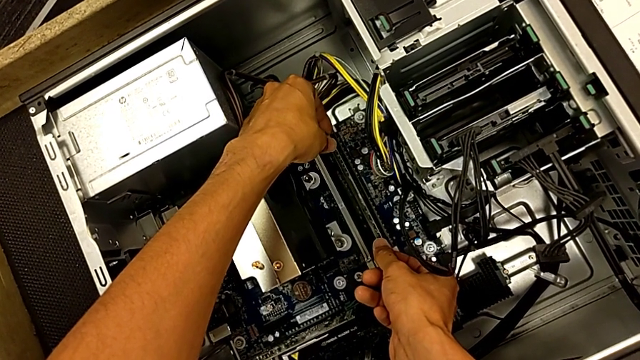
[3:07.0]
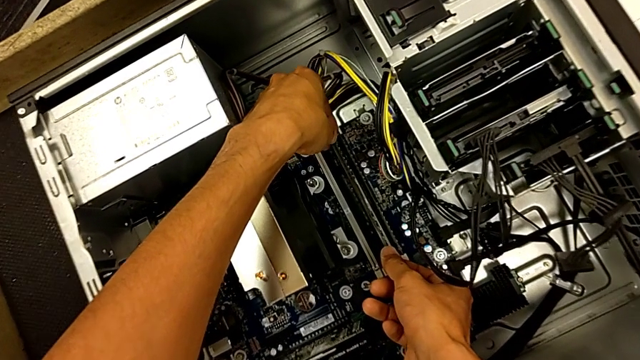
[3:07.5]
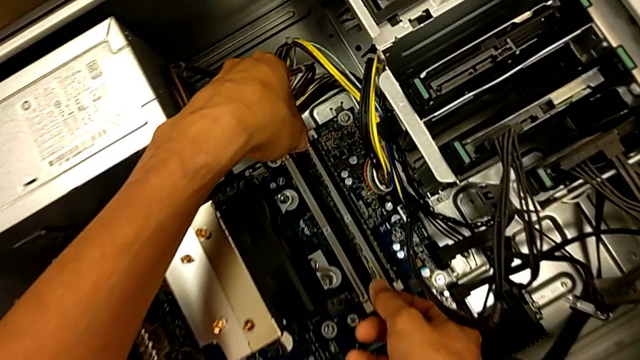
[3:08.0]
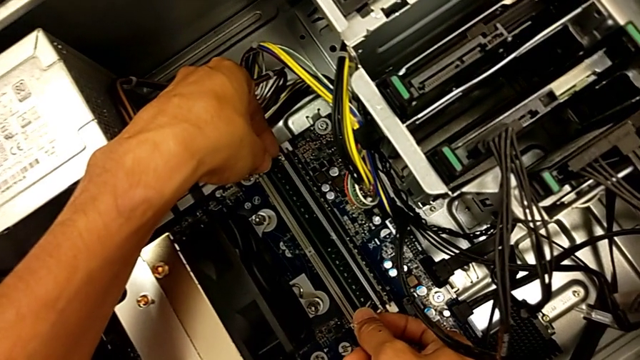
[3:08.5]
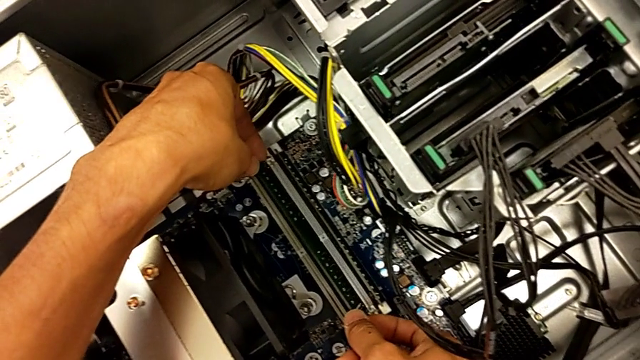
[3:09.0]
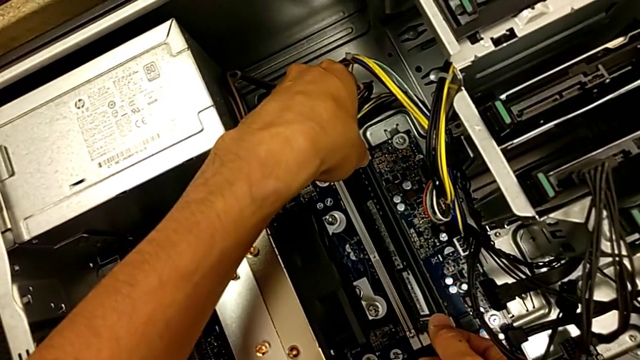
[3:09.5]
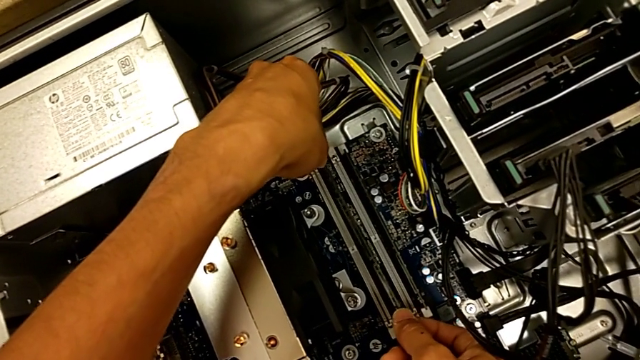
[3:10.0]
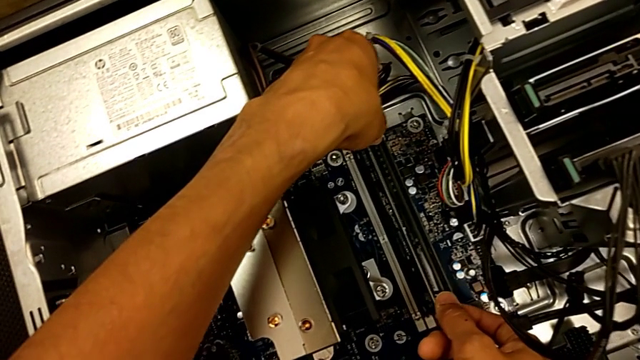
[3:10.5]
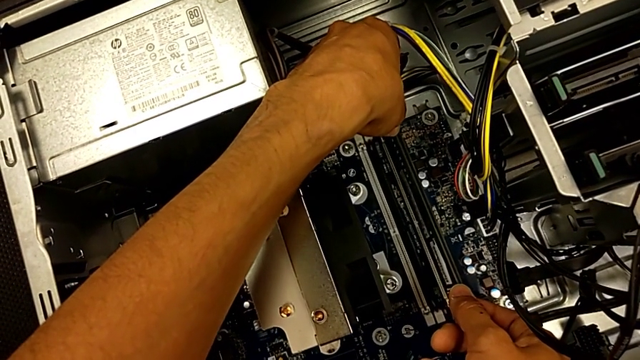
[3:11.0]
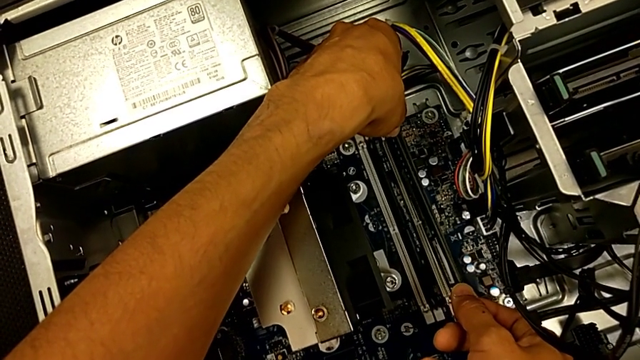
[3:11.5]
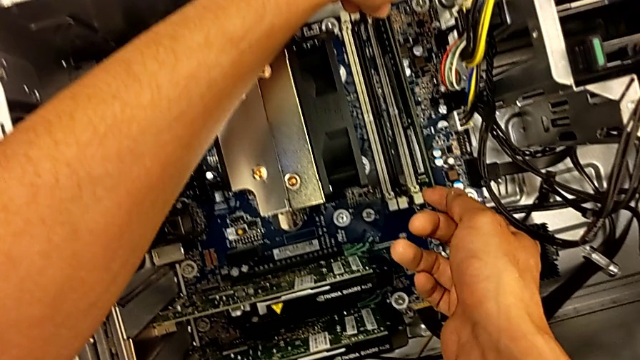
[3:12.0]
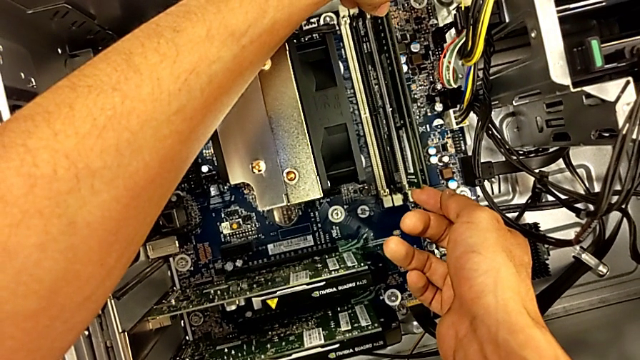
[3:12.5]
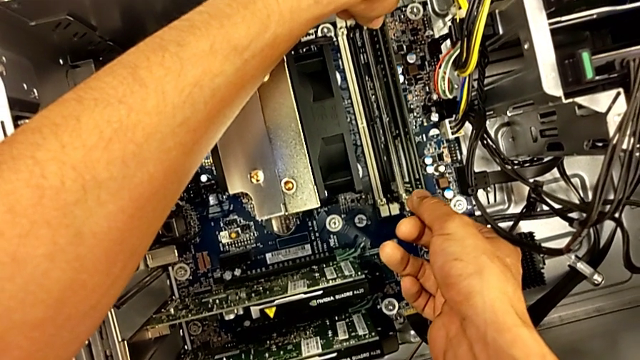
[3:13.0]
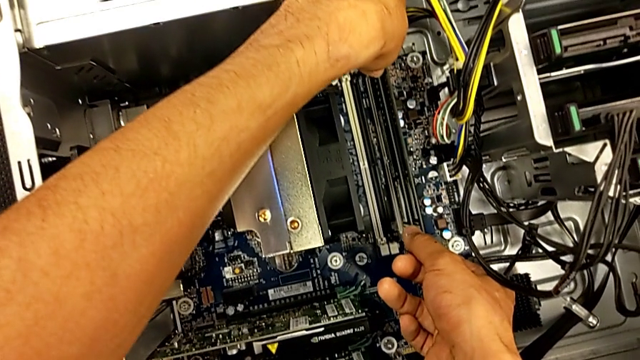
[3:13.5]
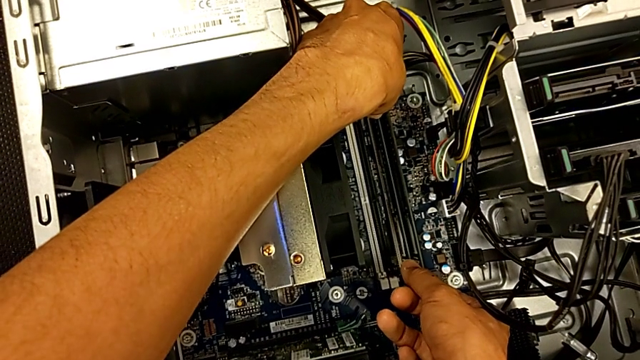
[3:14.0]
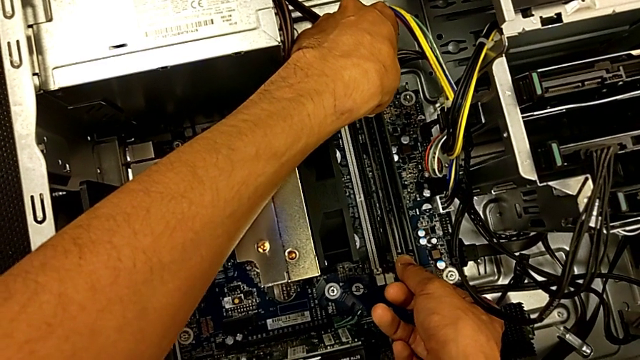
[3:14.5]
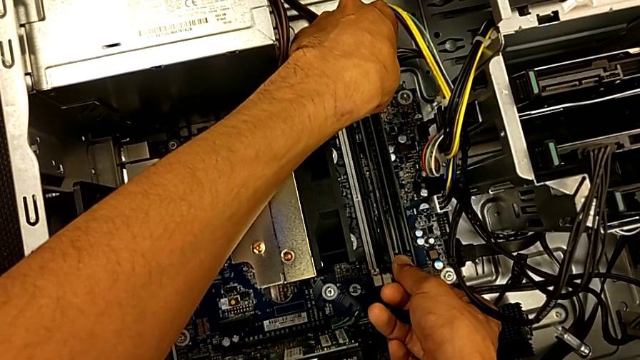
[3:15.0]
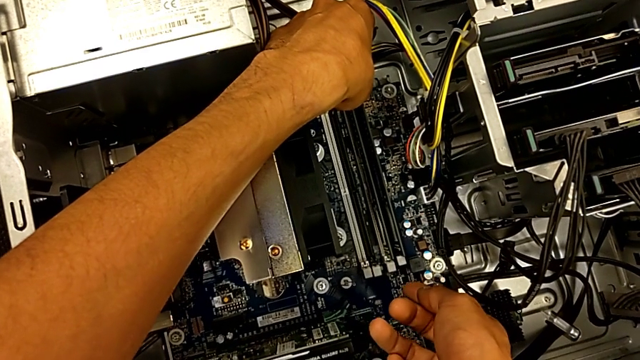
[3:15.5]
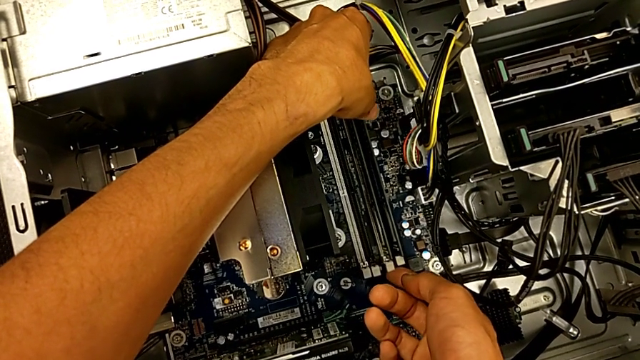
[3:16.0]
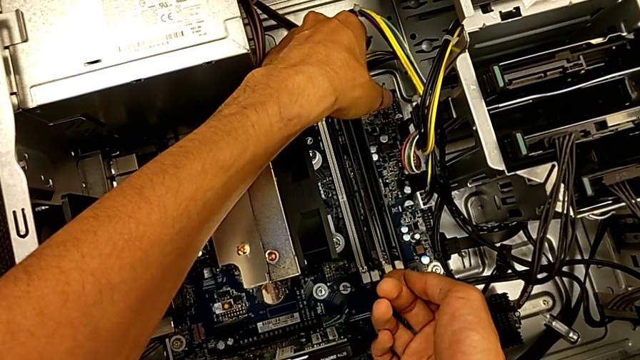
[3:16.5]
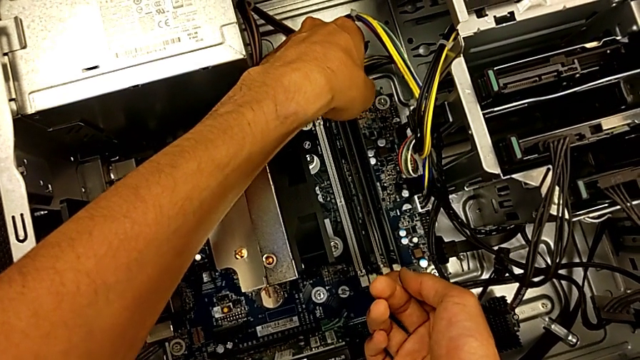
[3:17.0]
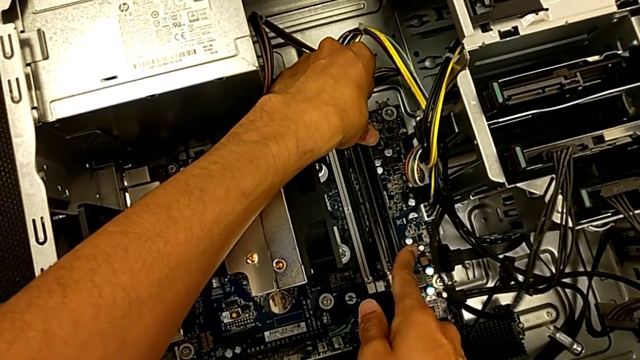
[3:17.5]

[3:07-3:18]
The camera wearer is assembling the RAM back. They align the third RAM and insert the third RAM tab.

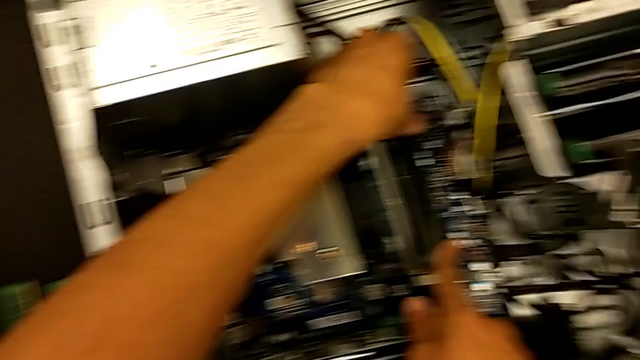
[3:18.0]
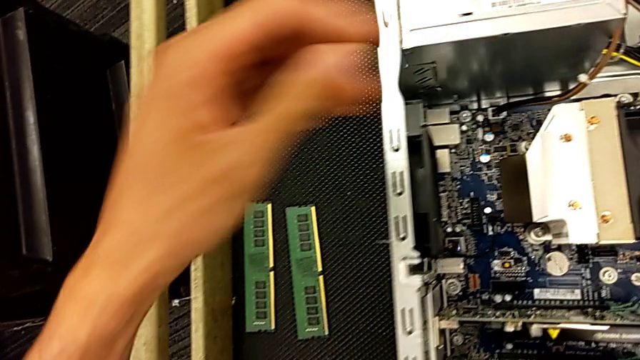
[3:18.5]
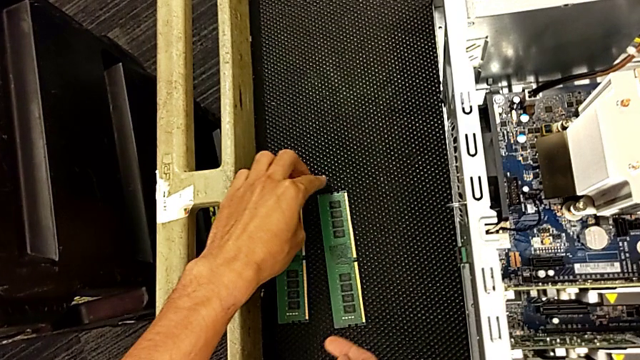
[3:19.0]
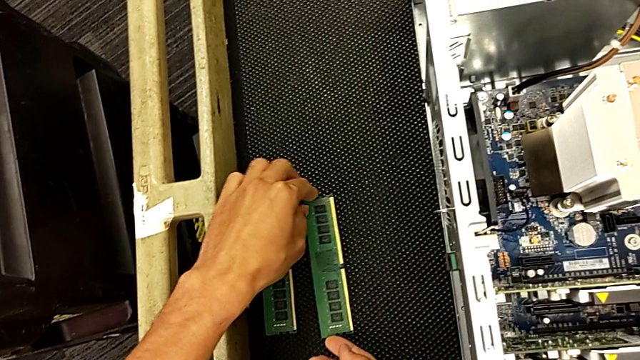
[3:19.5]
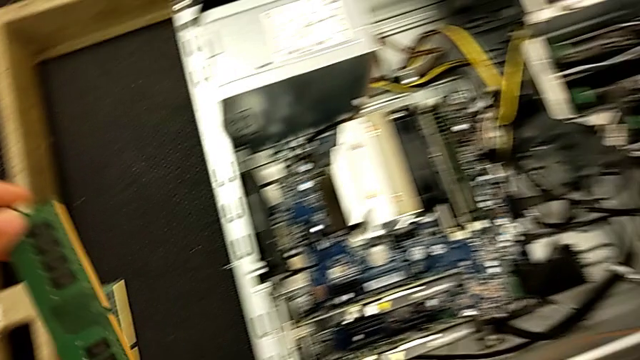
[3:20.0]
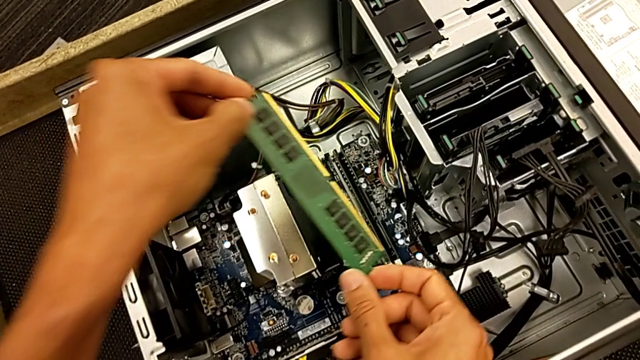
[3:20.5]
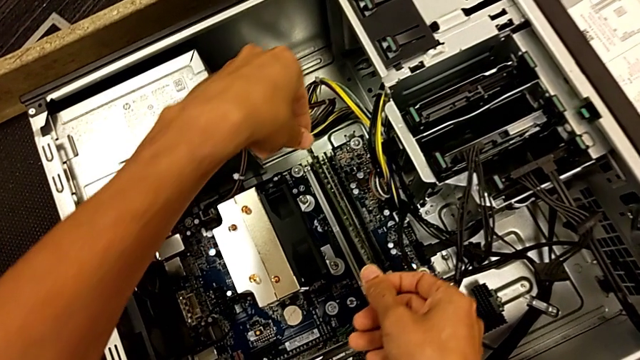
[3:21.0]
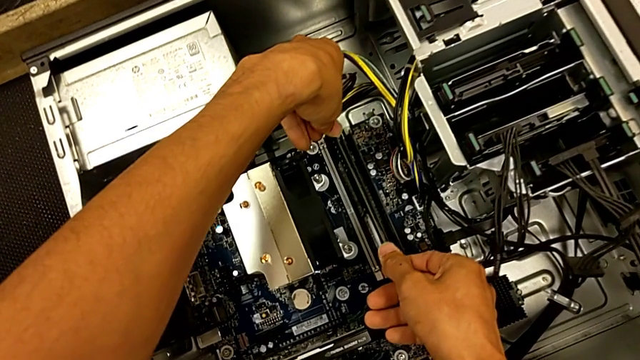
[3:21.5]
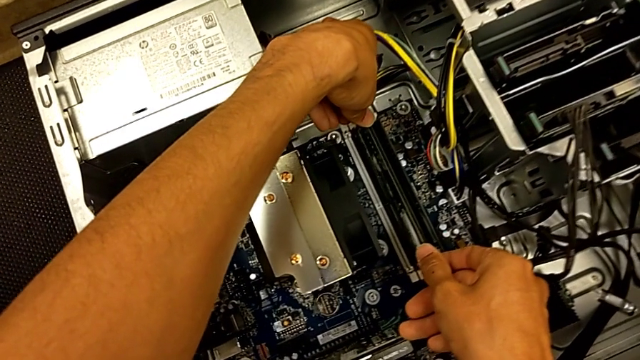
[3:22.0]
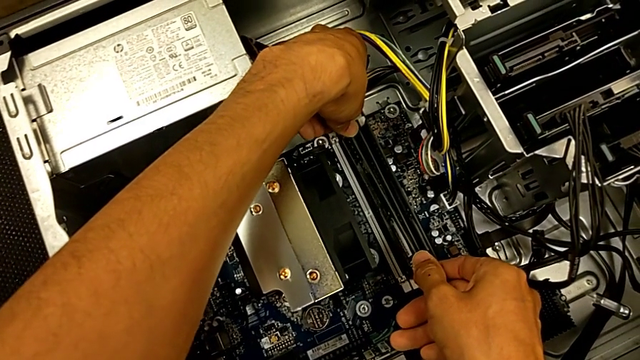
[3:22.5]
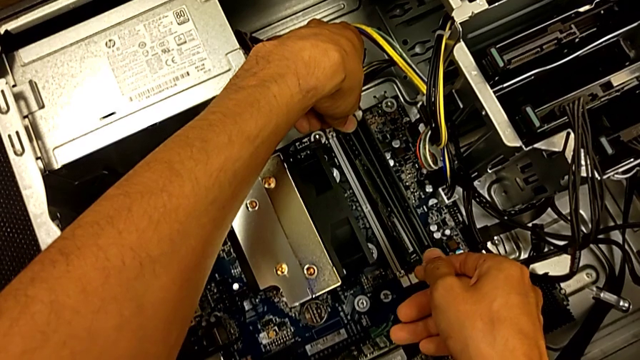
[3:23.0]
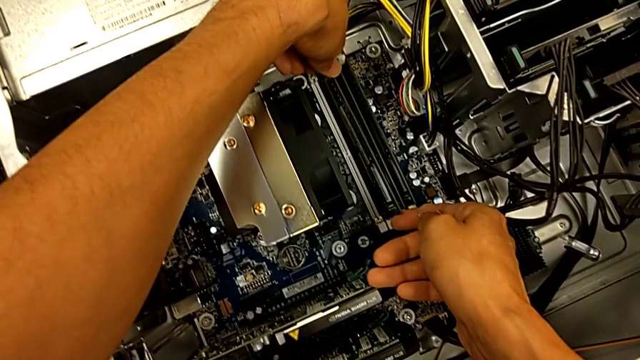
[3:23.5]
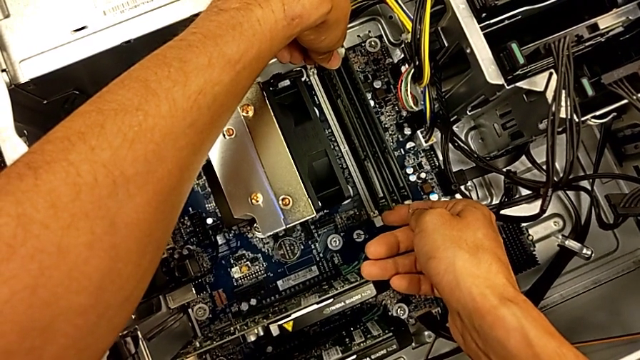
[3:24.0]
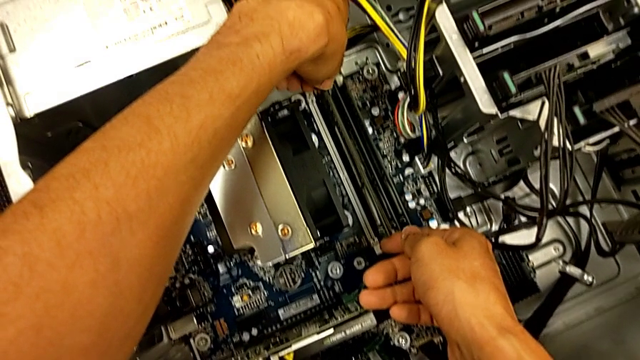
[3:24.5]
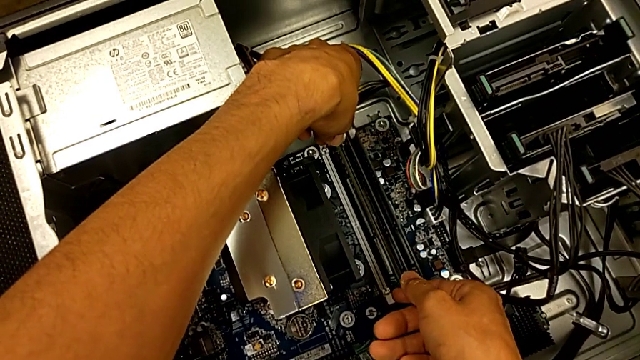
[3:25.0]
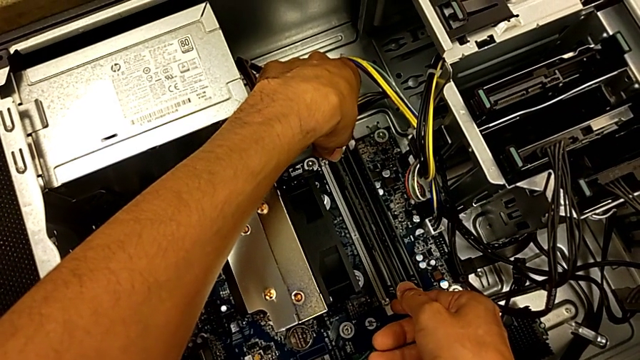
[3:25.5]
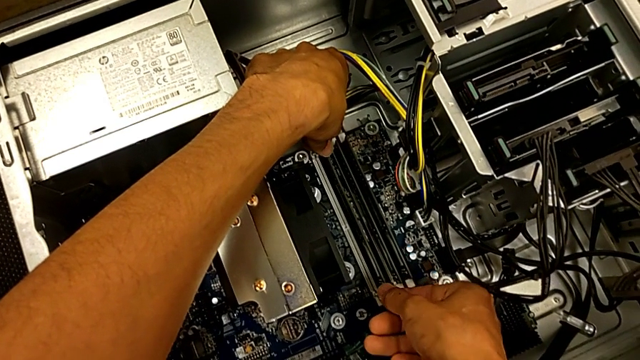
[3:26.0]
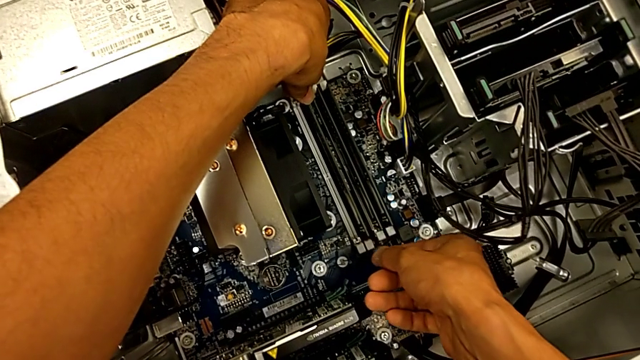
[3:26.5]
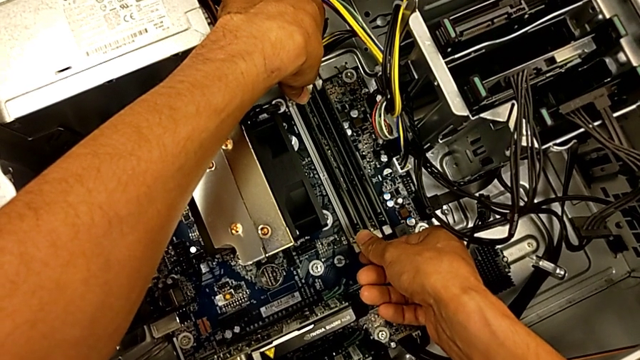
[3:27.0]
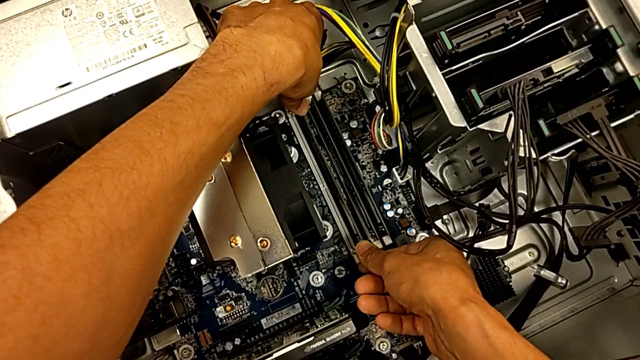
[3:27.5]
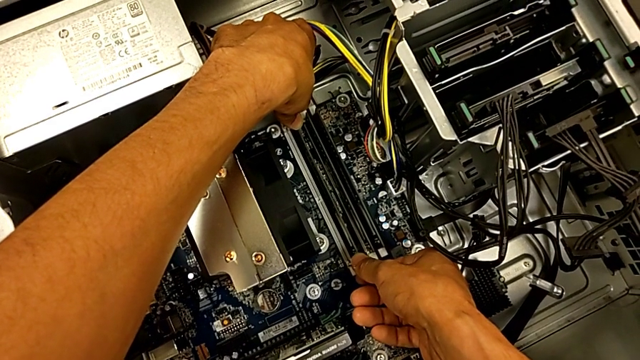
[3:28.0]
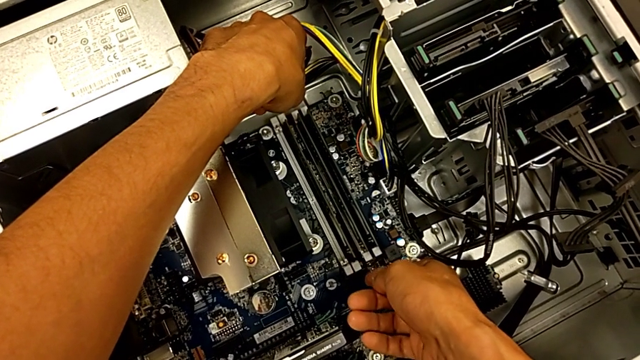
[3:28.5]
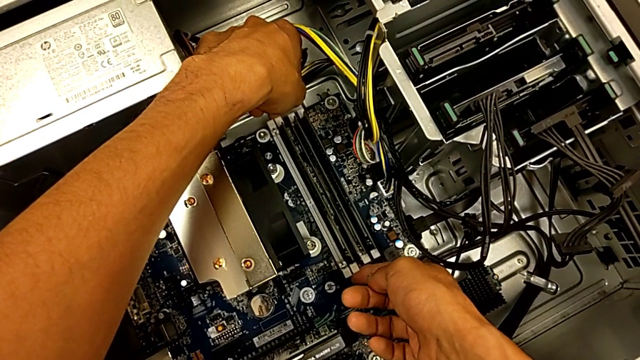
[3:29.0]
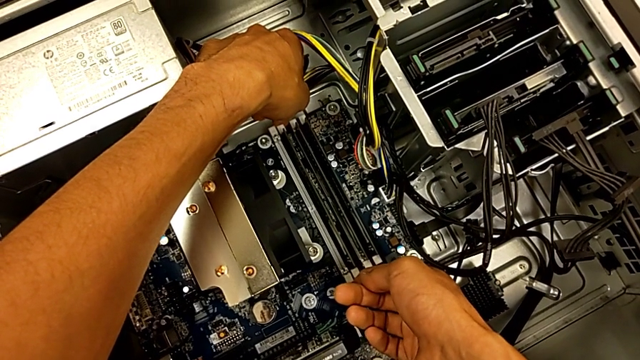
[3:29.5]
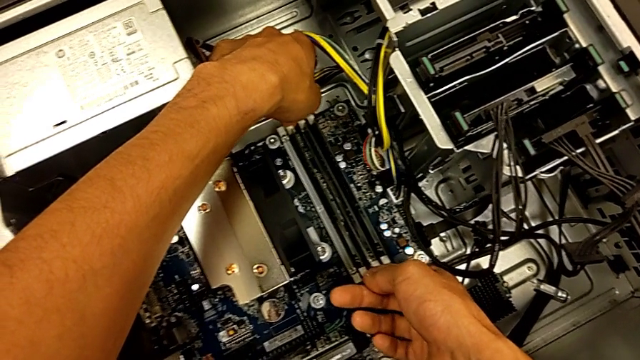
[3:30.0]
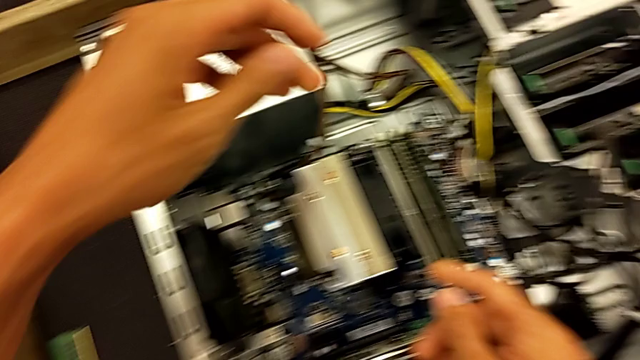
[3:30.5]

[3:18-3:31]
The camera wearer is assembling the RAM back. They grab the second RAM tab, align the second RAM, insert it and lock the second RAM tab.
